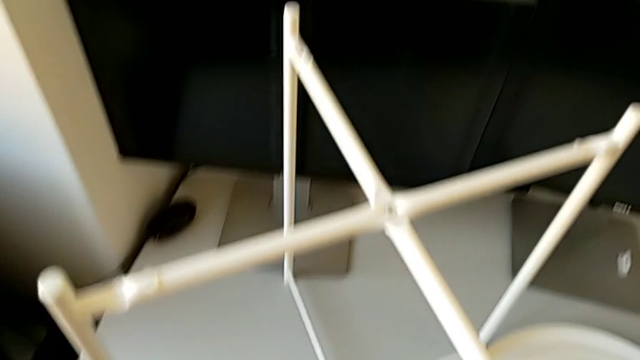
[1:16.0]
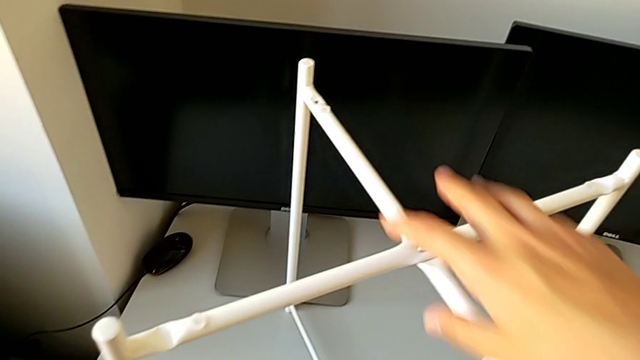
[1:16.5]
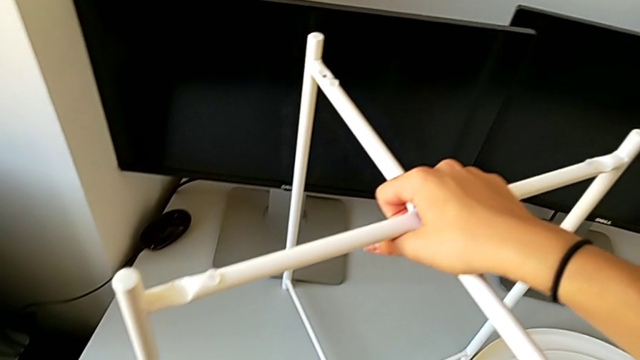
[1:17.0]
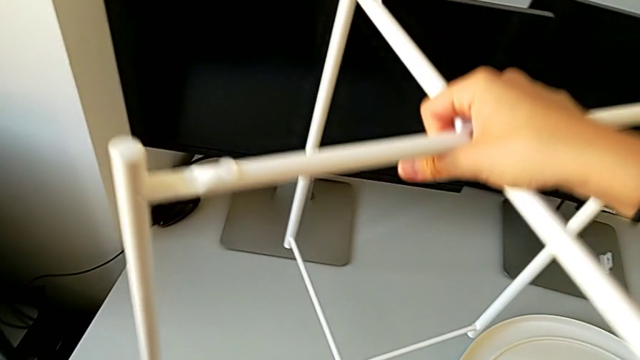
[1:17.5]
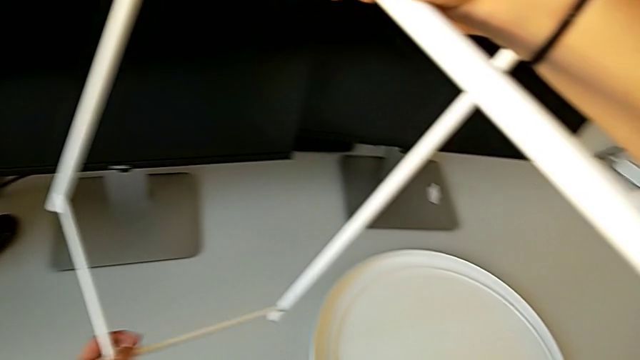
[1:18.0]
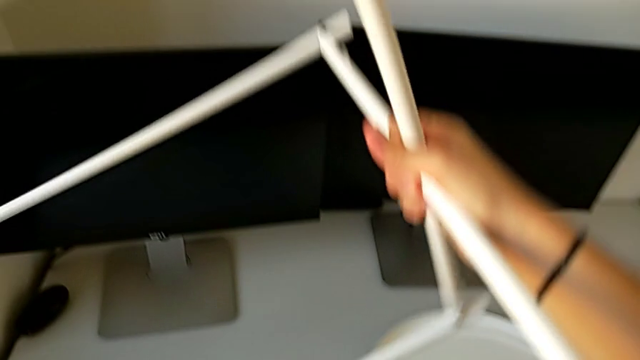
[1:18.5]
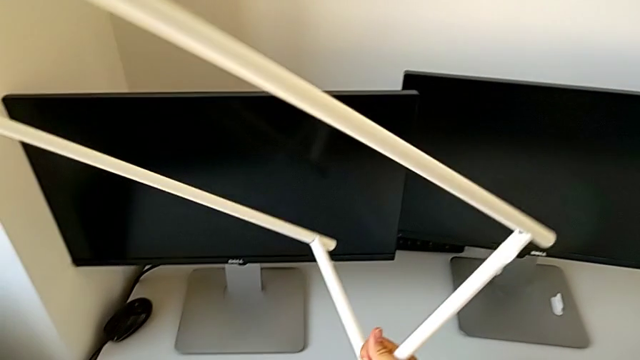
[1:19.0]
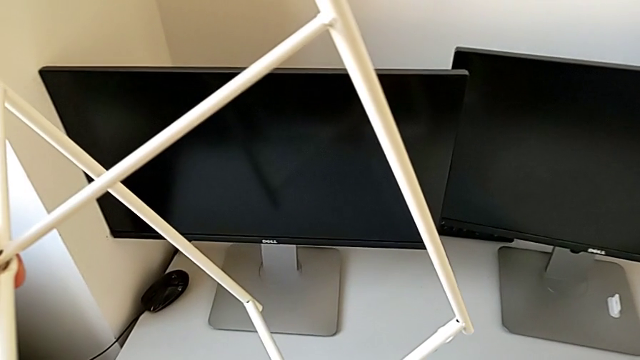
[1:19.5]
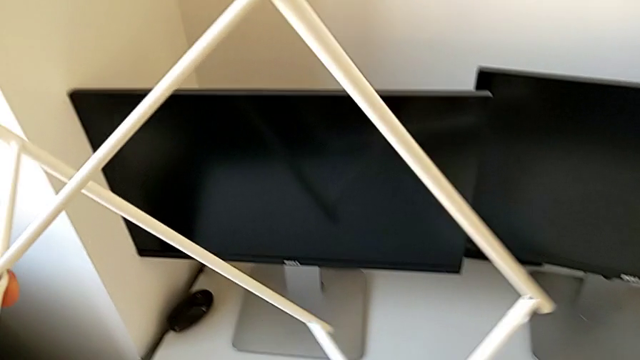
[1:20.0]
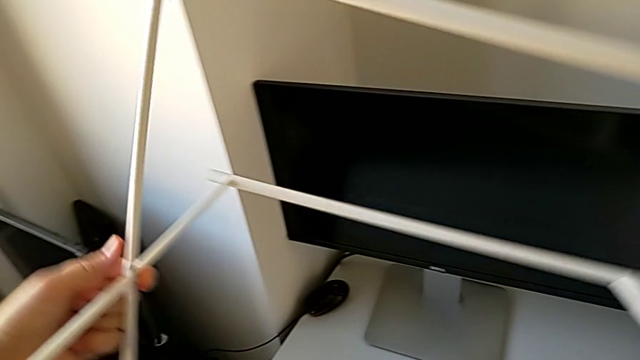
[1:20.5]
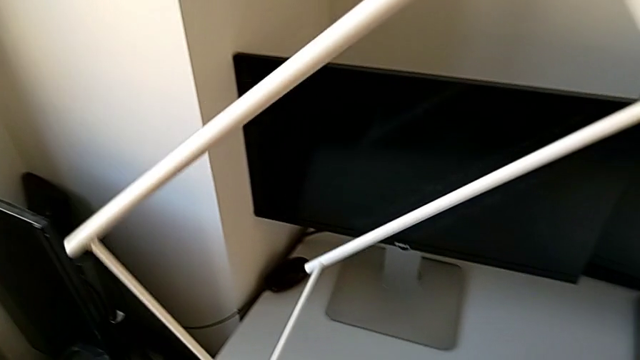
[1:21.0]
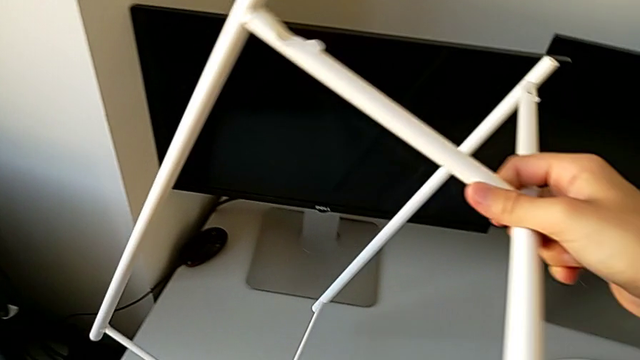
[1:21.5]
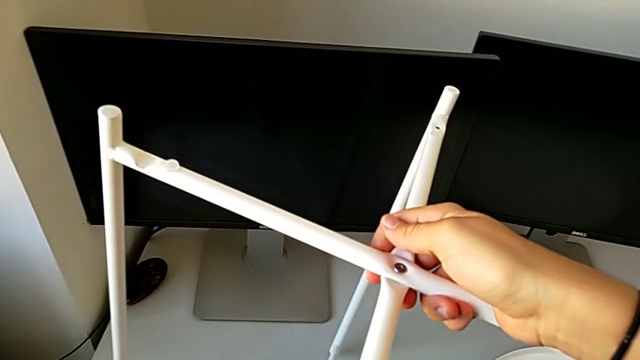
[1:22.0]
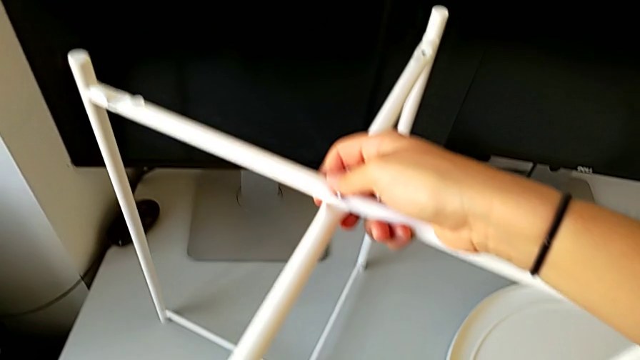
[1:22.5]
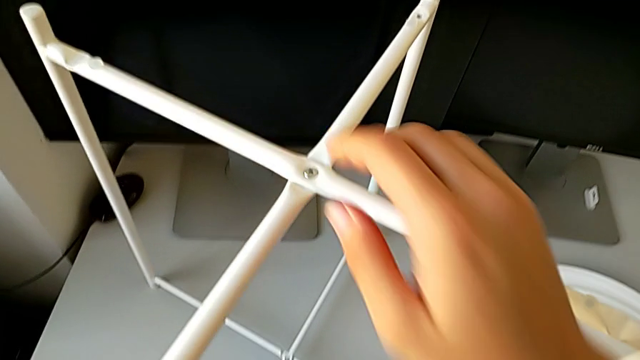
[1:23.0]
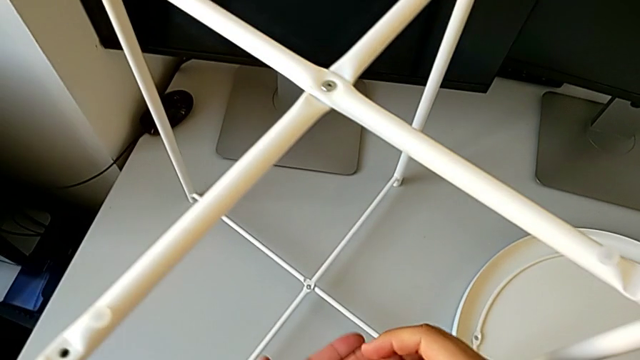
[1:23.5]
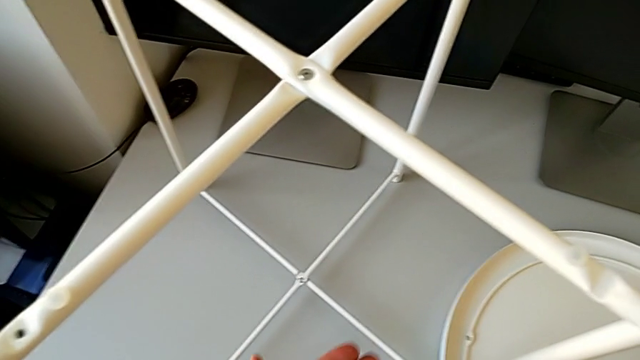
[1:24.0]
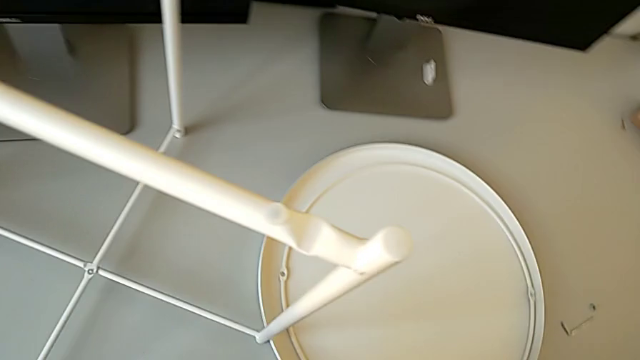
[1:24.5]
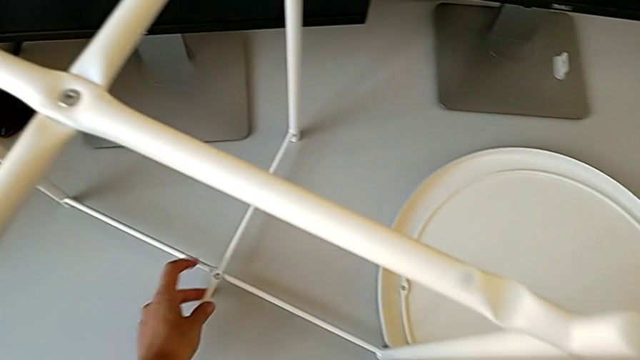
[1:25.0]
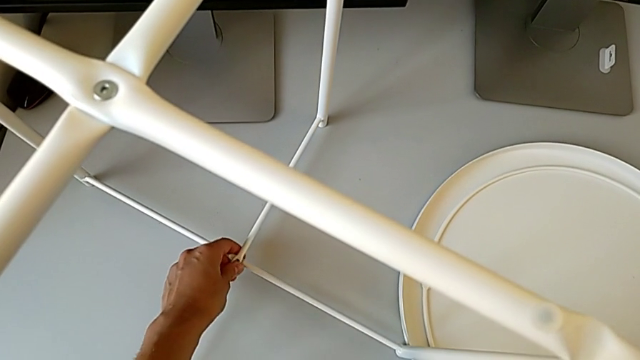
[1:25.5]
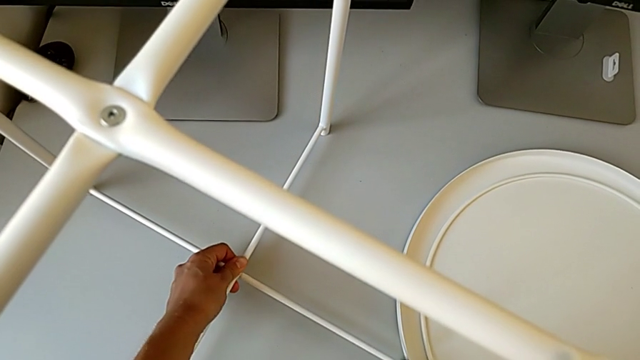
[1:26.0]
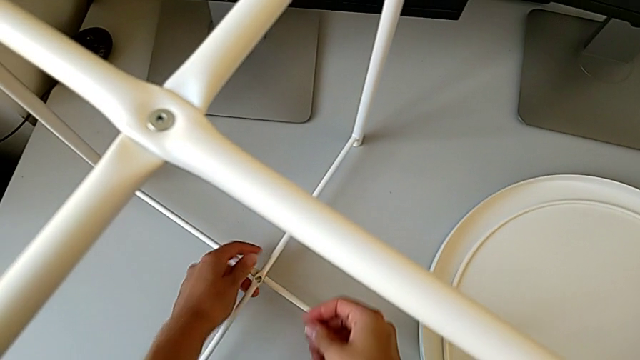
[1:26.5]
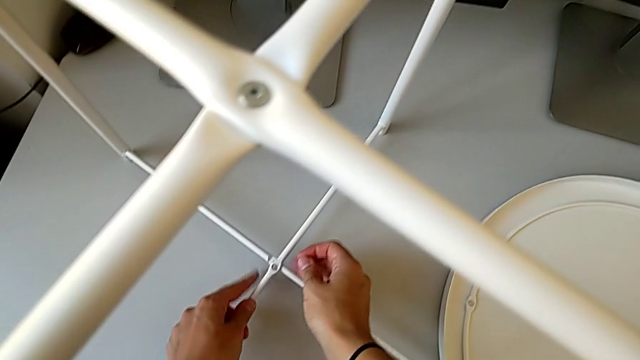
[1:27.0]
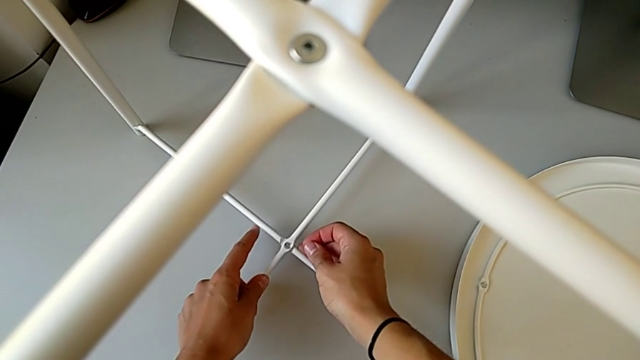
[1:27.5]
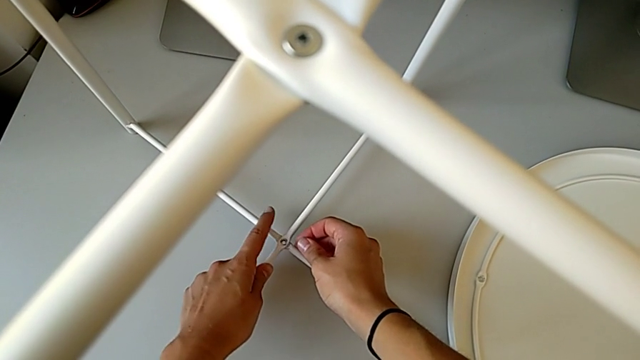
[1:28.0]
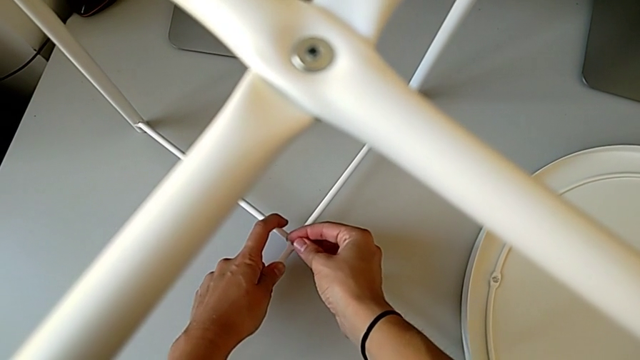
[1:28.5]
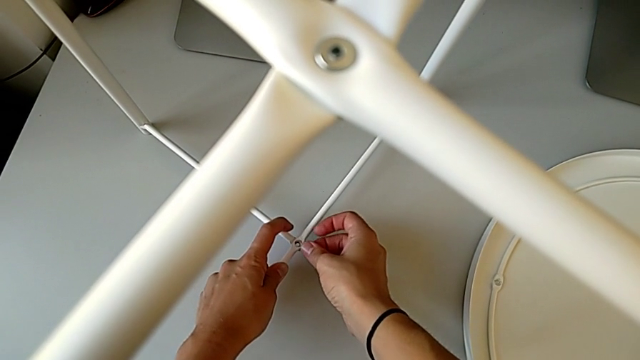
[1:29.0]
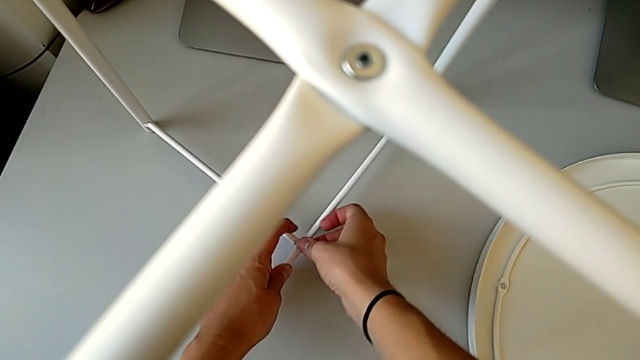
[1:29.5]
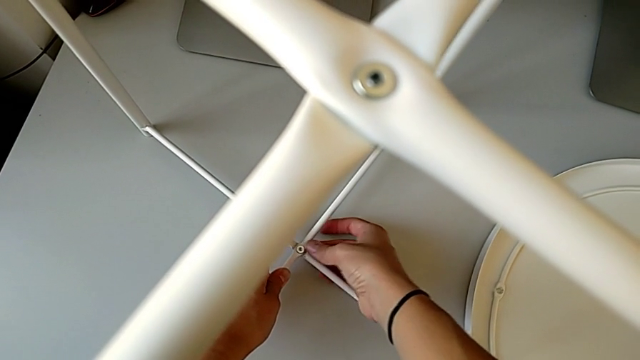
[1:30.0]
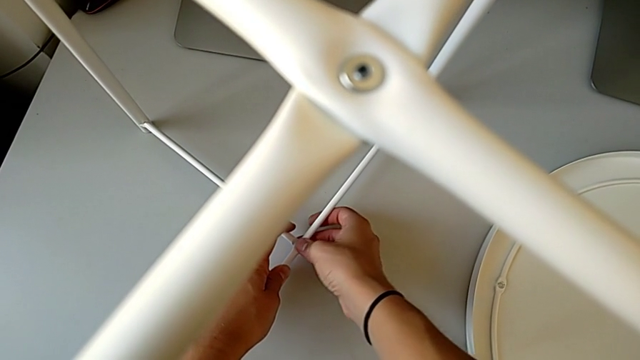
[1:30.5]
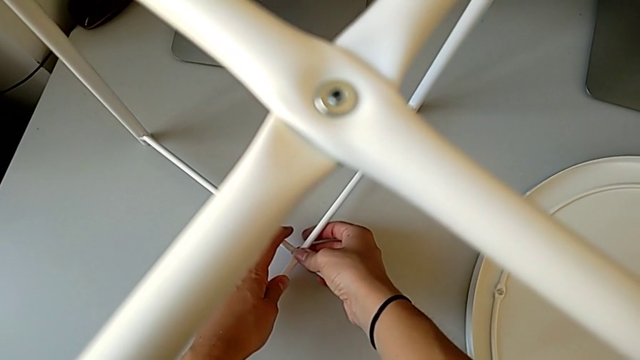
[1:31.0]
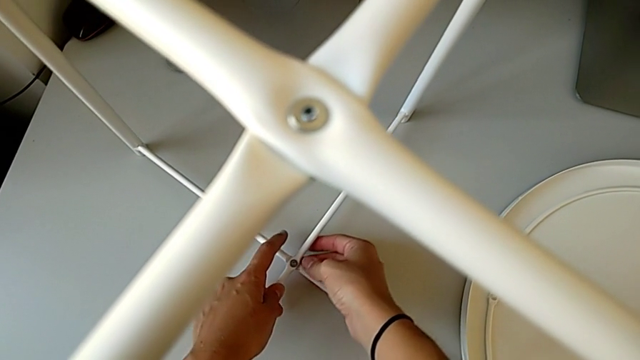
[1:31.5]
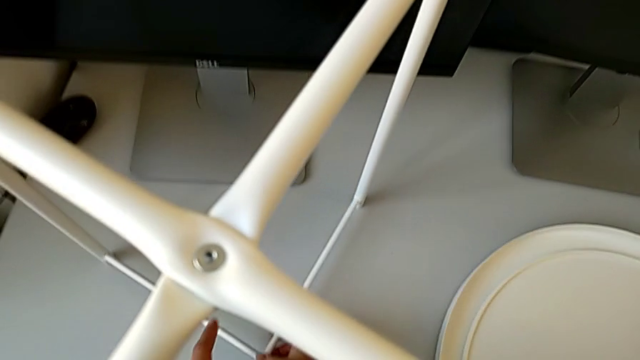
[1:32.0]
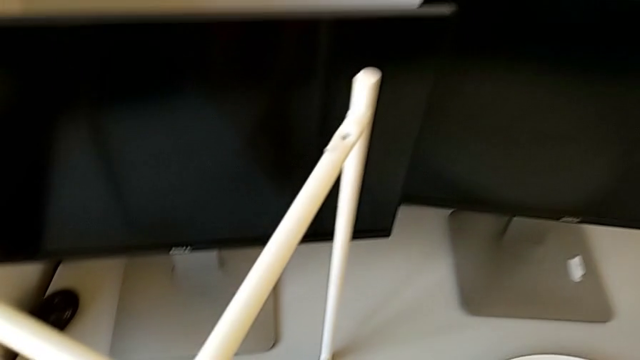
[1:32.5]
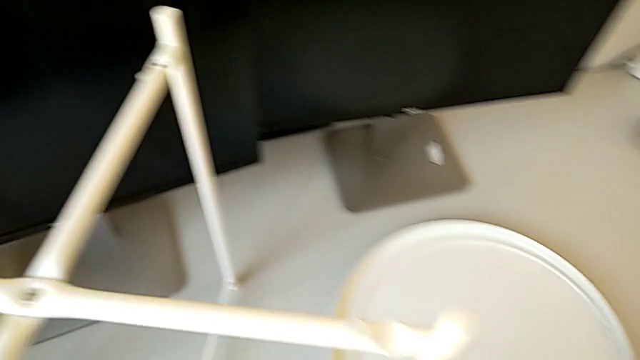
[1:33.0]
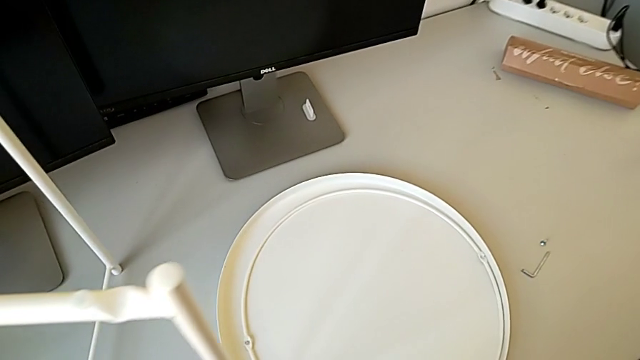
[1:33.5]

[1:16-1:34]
The camera wearer is assembling the legs of the table. They wrongly grab the tray table, trying to put the table upside down, and the table gets back to the initial position. They align the bottom leg and insert the bottom hex socket head.

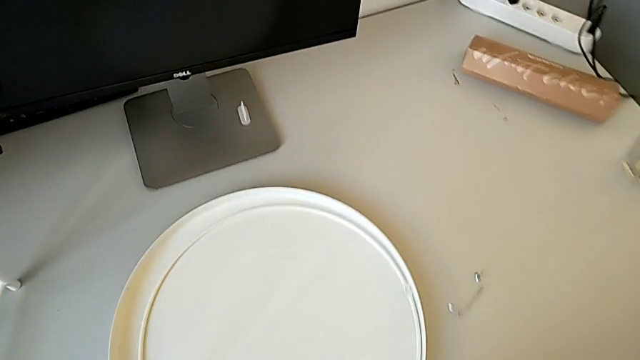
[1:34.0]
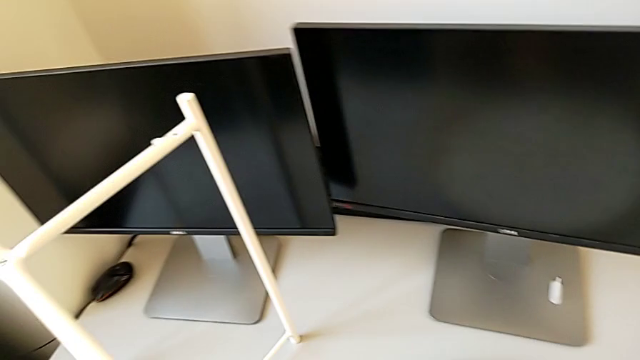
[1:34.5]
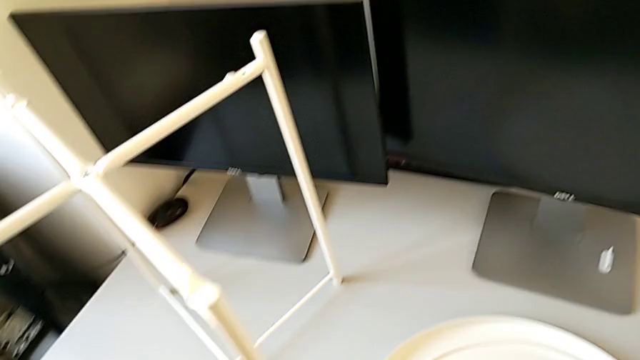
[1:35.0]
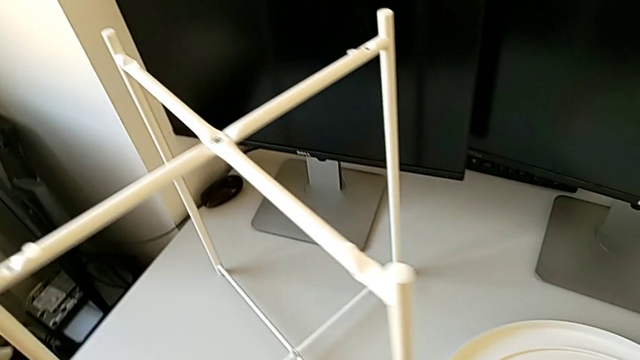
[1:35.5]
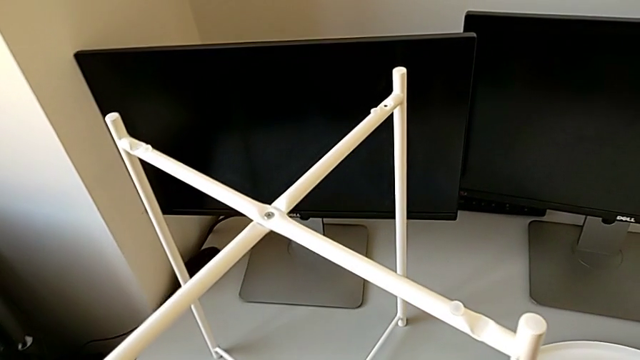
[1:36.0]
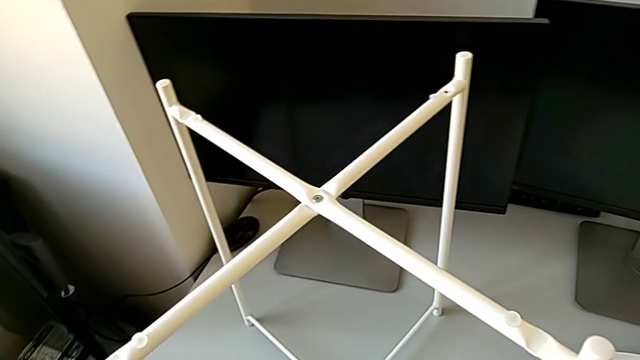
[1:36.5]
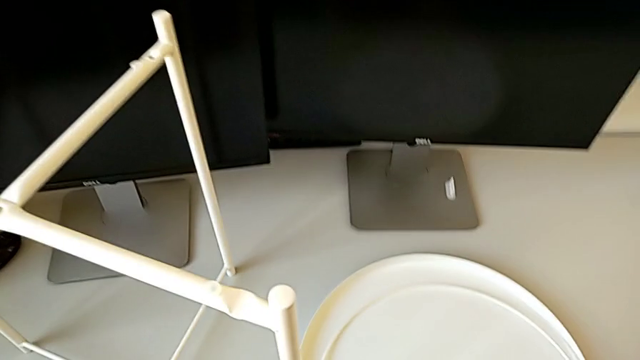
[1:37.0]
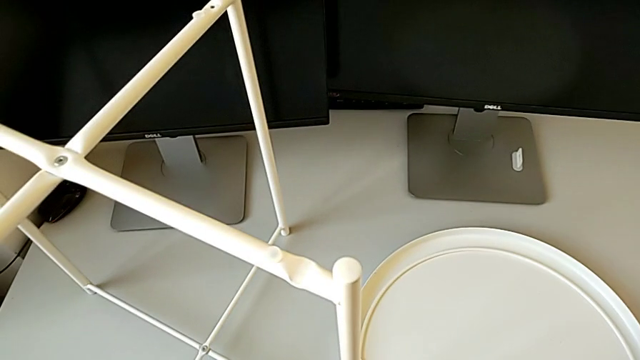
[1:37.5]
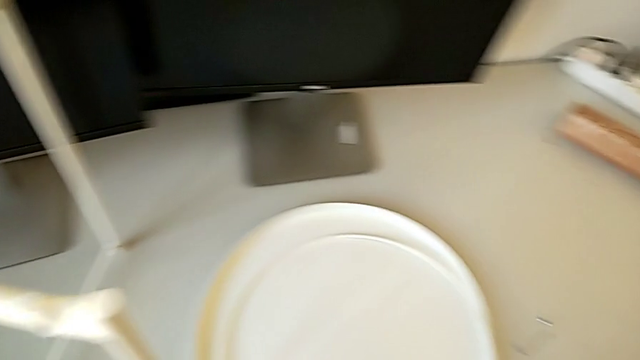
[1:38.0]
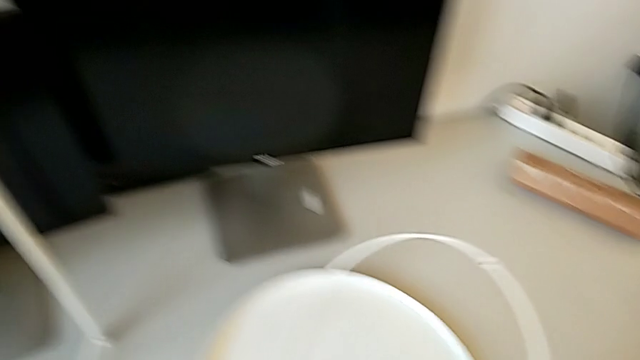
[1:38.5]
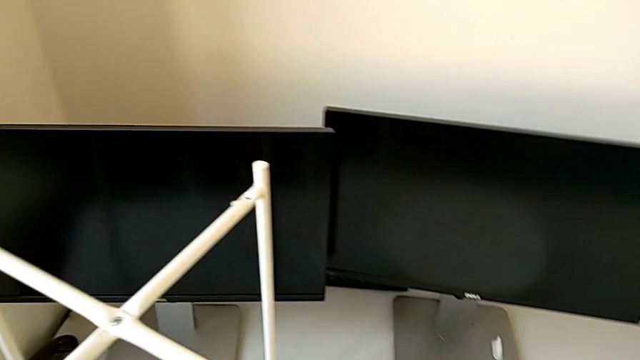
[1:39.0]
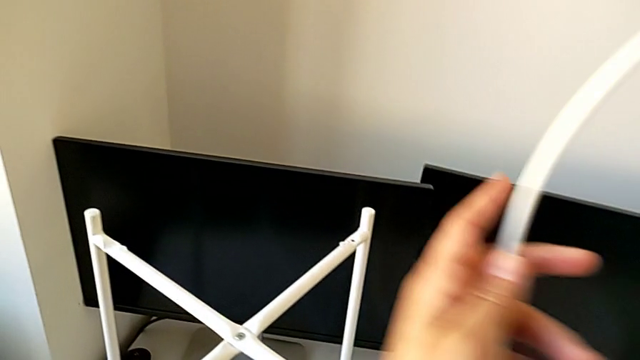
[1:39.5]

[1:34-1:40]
The camera wearer is assembling the circle of the table. They place the Allen wrench and grab the circle.
